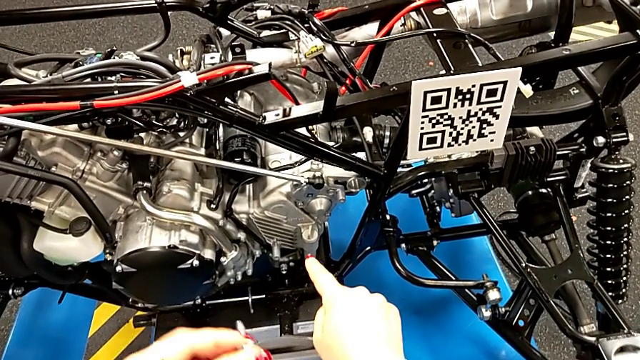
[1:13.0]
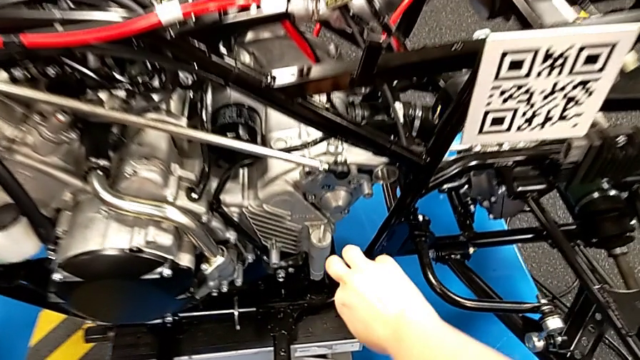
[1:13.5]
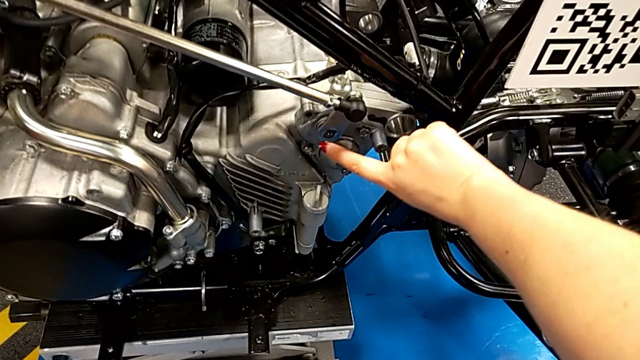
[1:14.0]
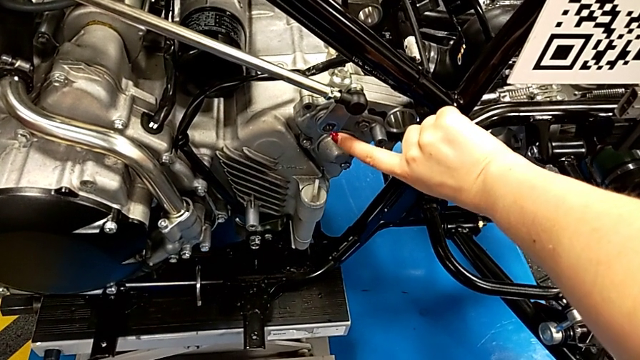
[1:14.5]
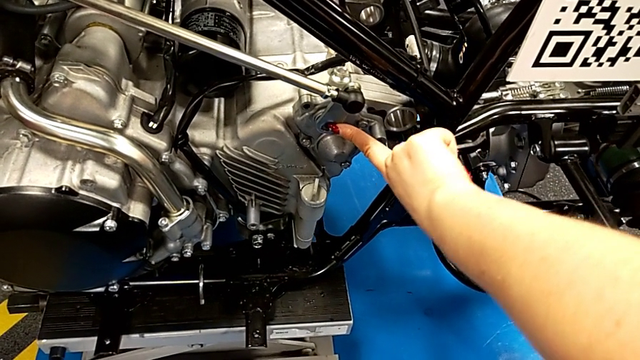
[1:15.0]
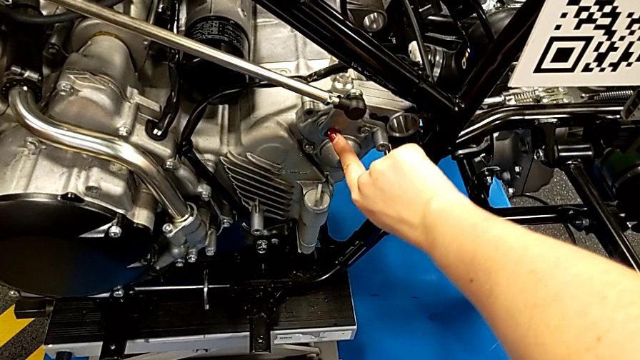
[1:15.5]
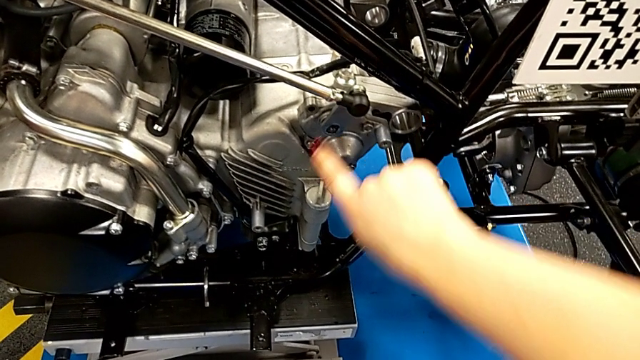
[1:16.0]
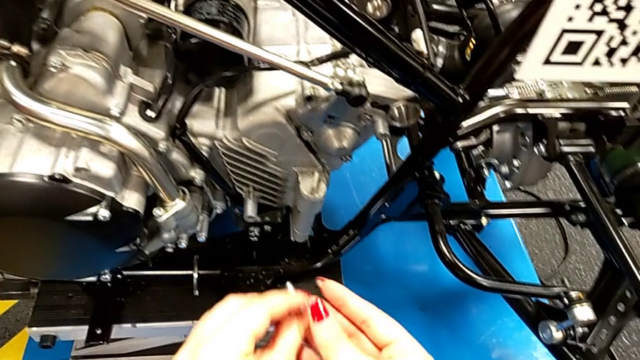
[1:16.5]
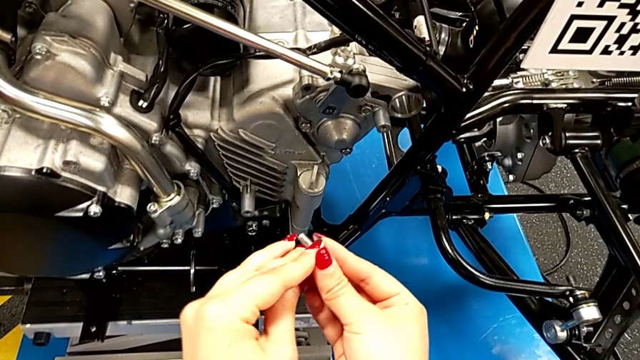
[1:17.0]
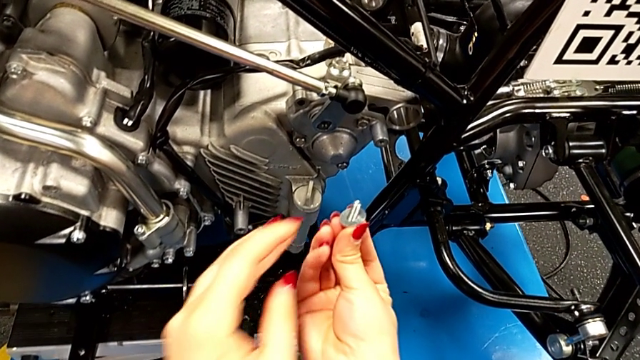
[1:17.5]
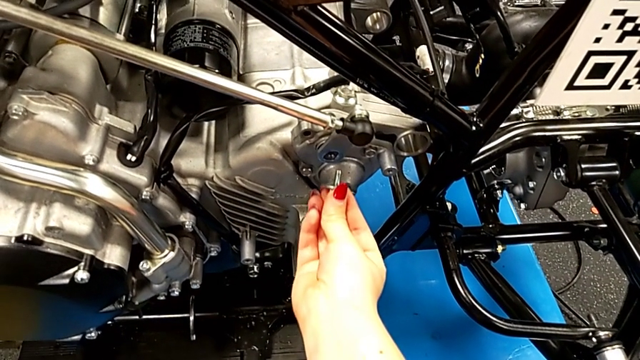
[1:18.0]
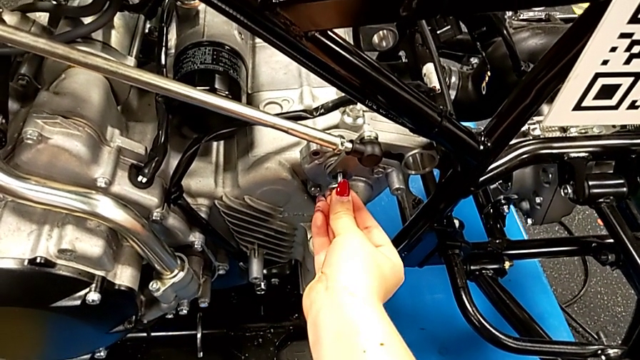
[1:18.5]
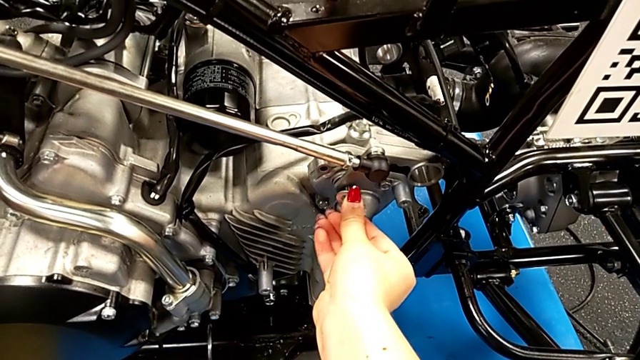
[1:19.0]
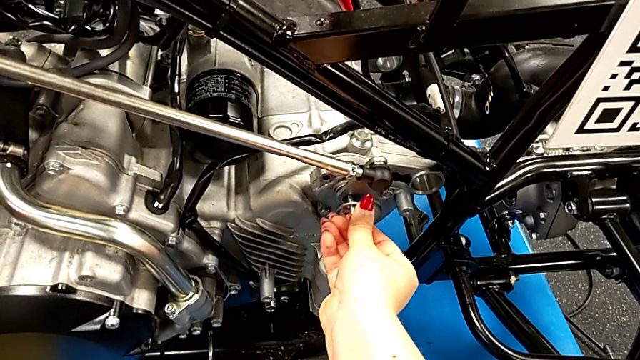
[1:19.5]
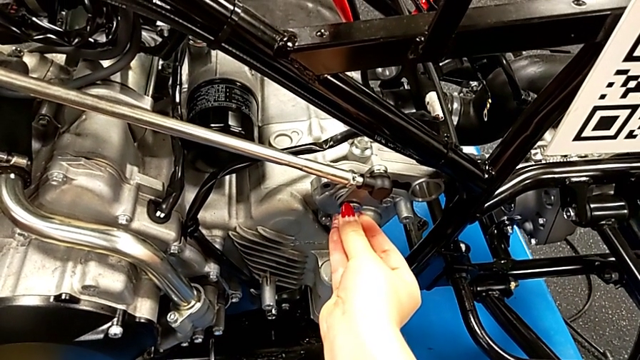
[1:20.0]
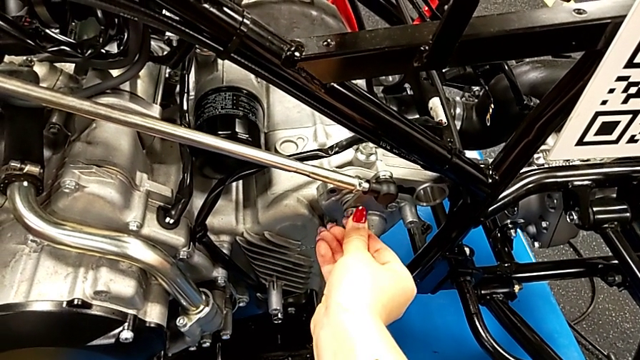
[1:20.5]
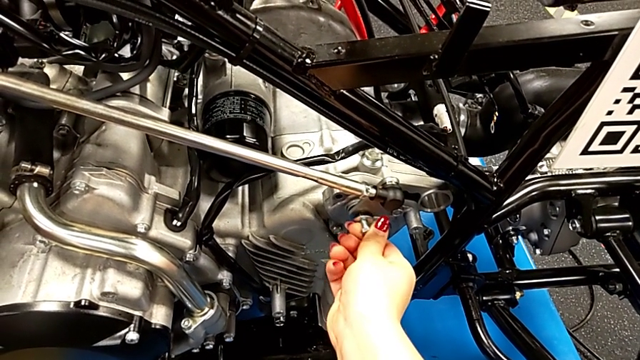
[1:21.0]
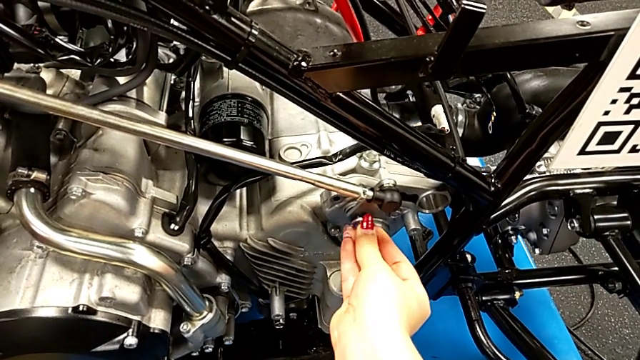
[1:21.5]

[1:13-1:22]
The camera wearer is inserting a screw. They touch the peg and insert the bolt.

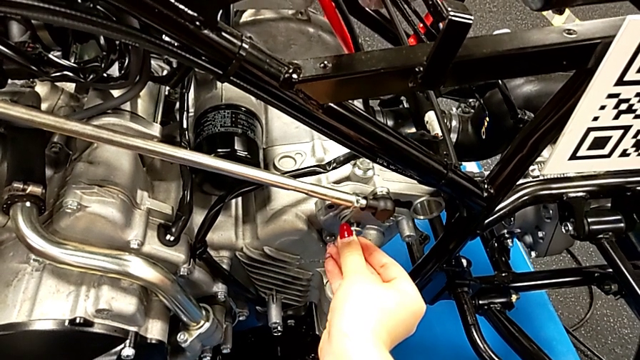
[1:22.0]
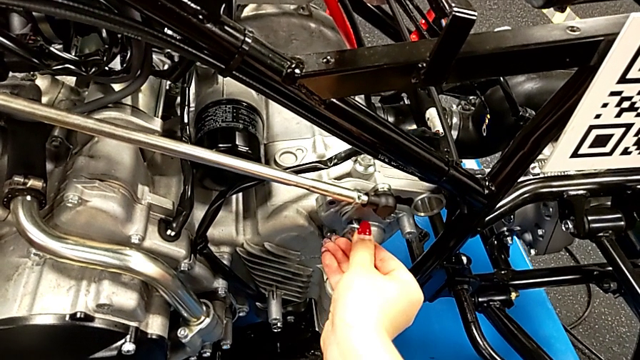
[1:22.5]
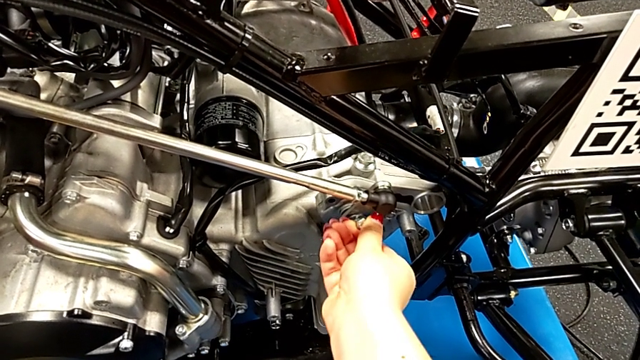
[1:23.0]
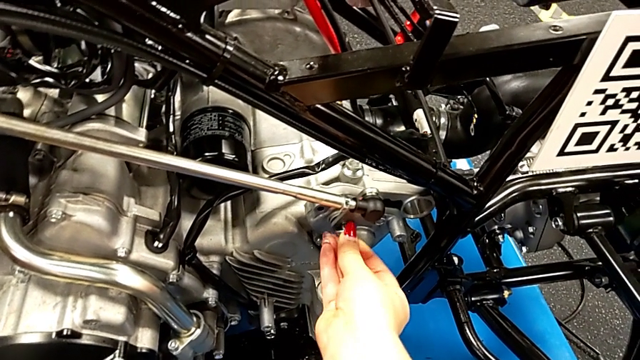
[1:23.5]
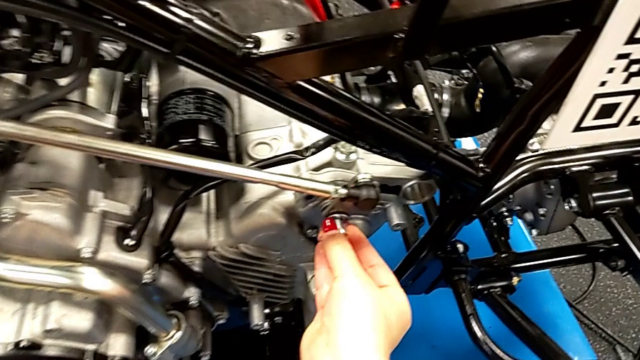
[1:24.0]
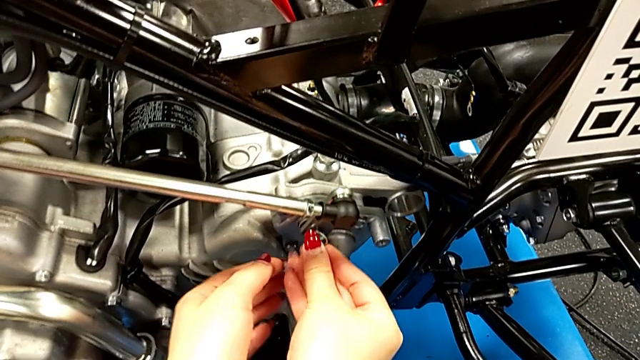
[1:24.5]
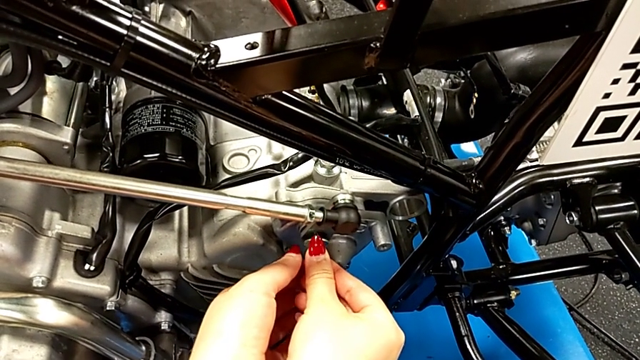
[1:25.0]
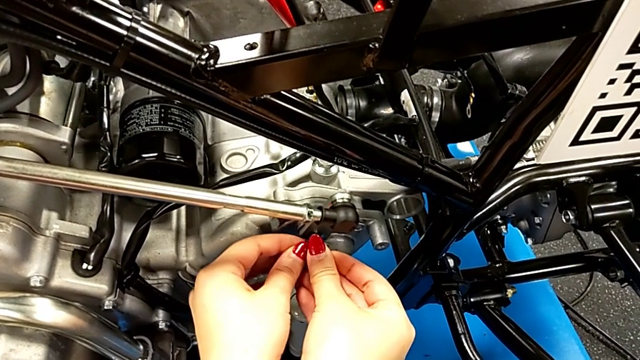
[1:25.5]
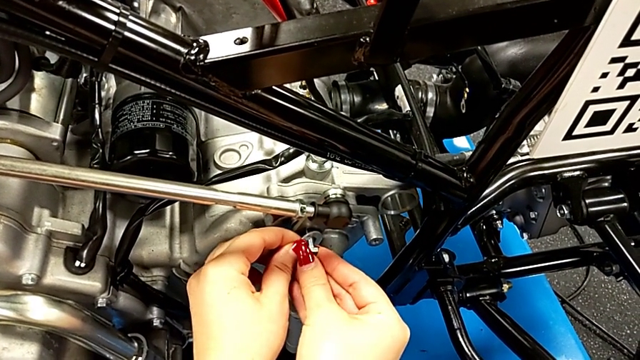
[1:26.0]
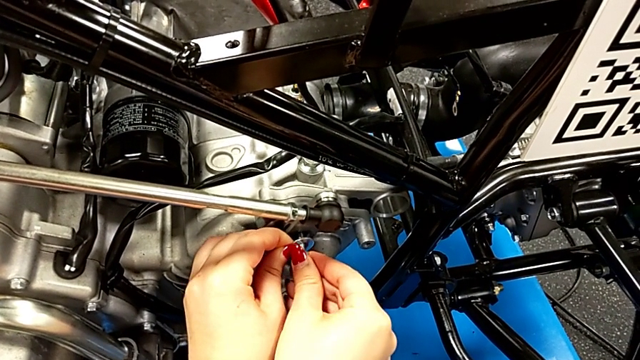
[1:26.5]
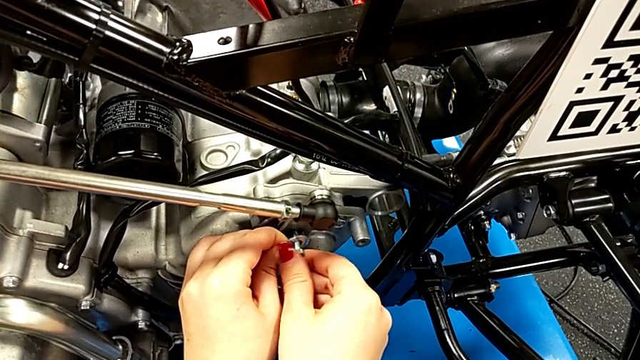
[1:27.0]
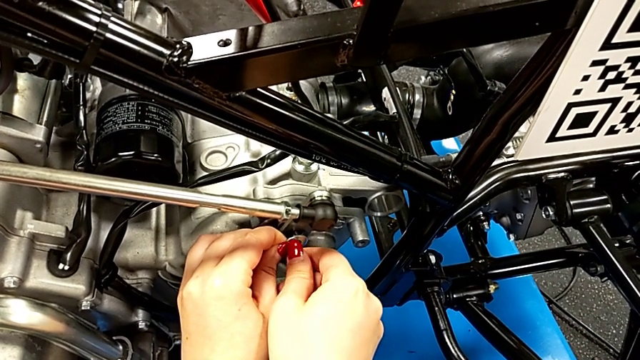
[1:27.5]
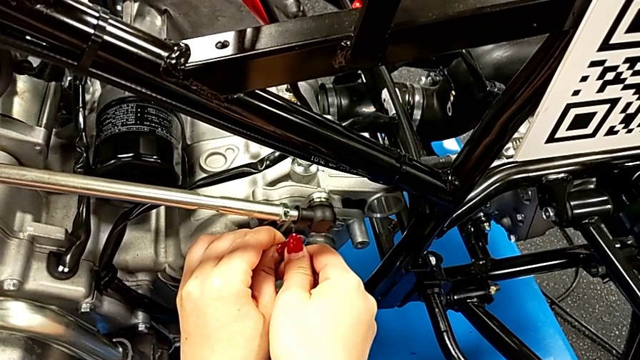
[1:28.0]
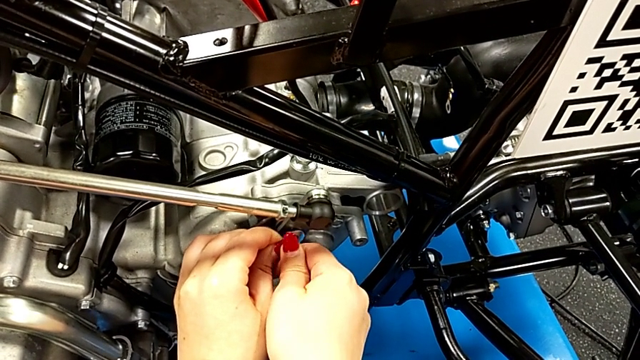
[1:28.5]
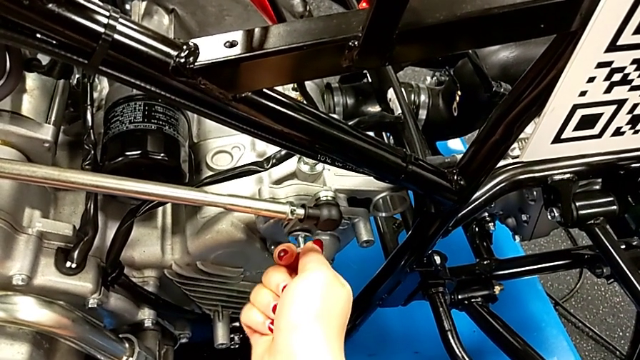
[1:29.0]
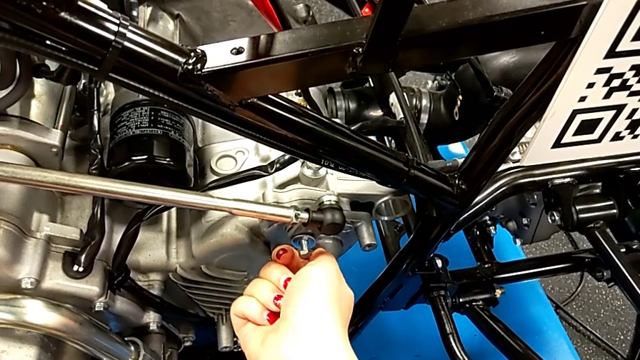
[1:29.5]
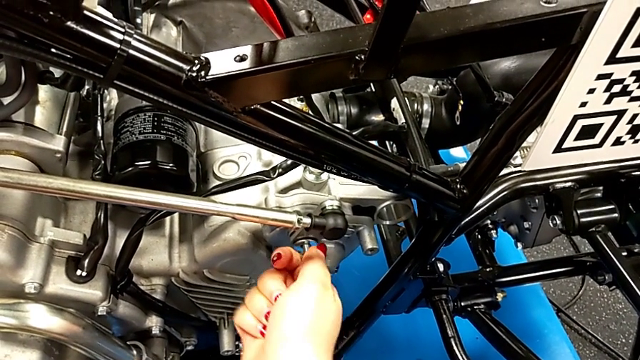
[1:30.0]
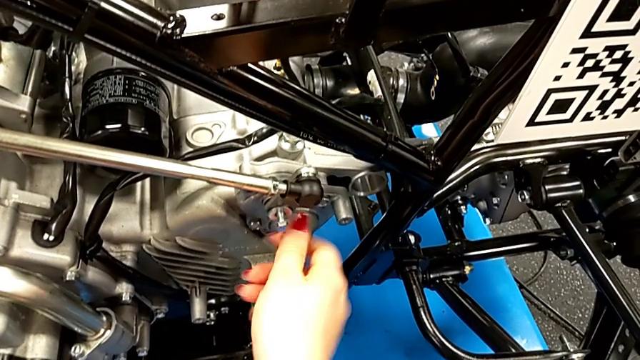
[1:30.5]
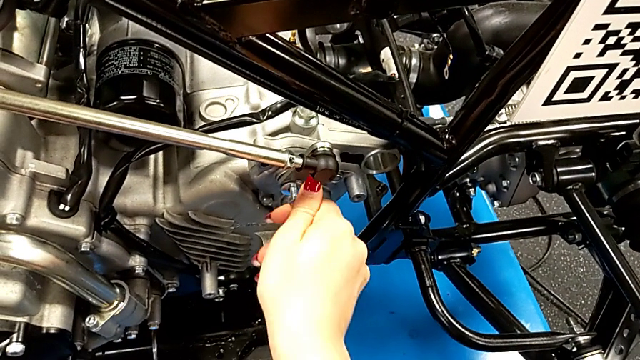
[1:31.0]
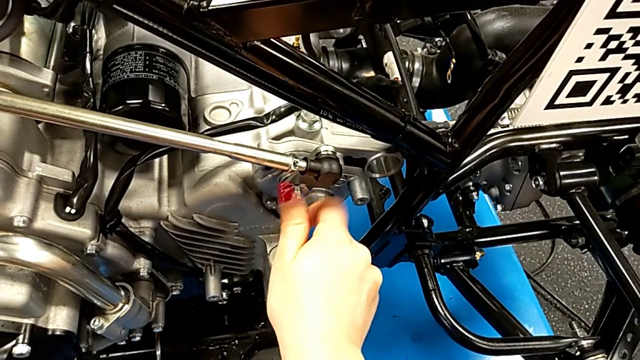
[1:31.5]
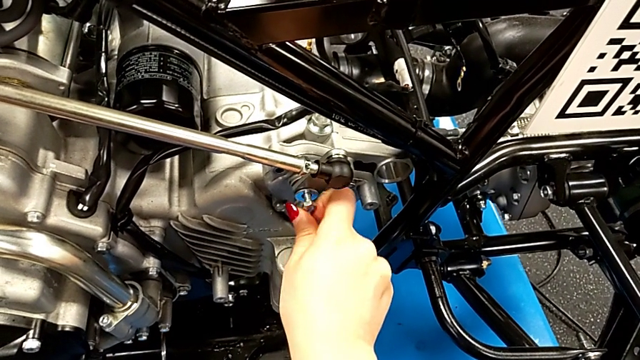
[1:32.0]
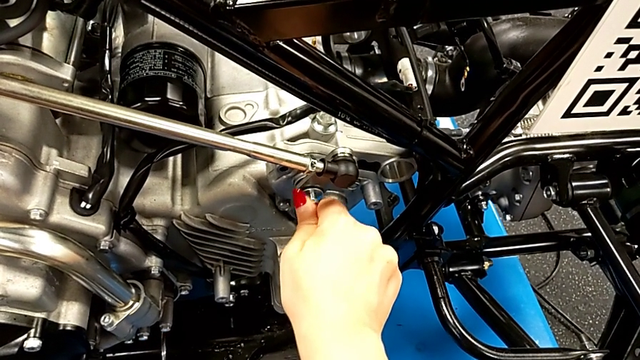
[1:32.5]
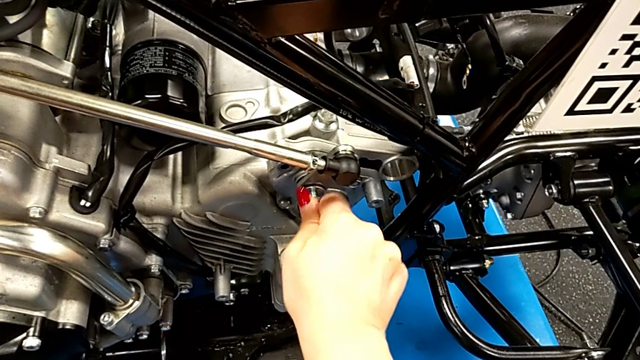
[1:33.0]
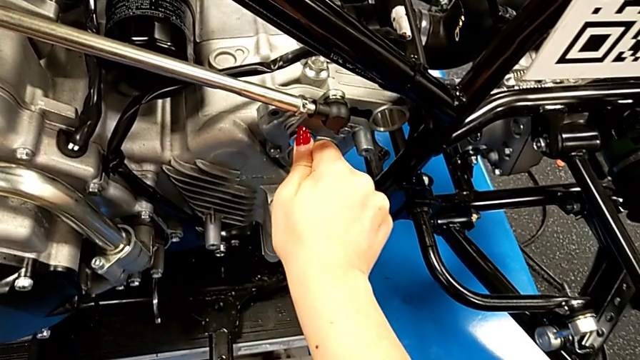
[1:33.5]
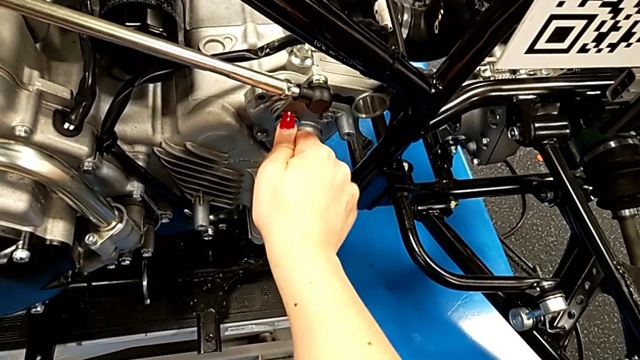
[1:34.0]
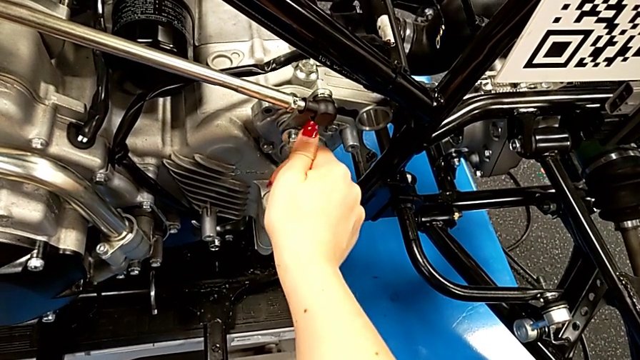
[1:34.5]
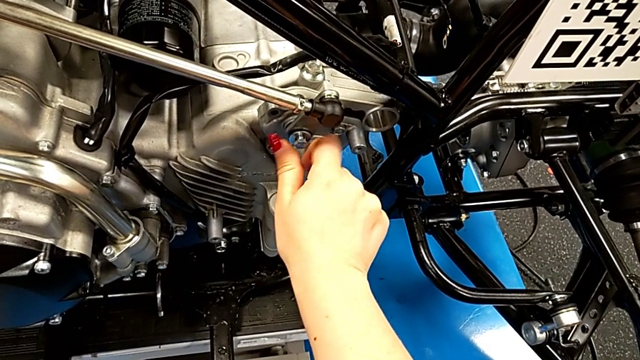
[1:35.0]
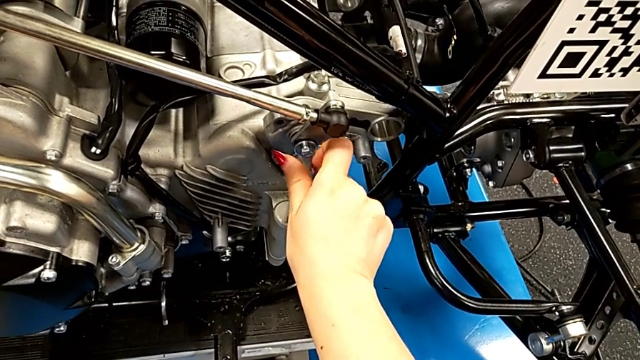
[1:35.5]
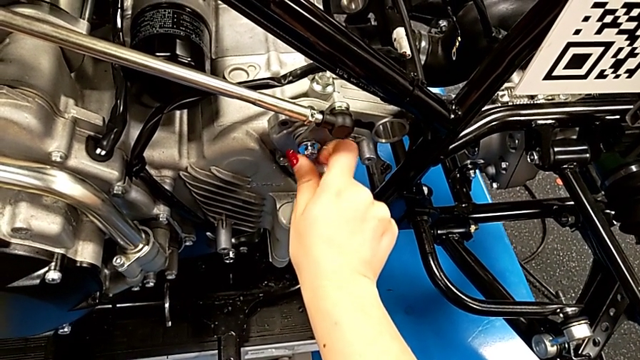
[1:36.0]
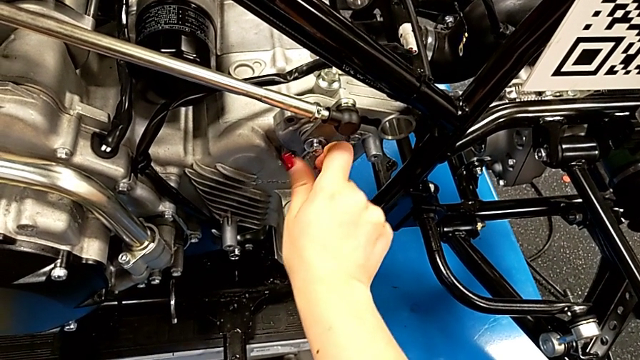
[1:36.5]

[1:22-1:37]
The camera wearer is inserting a screw. They begin to screw the bolt.
